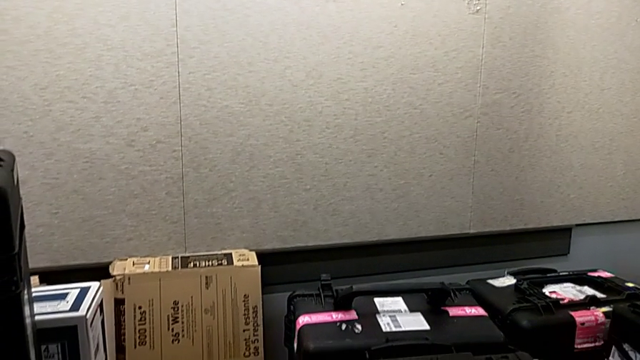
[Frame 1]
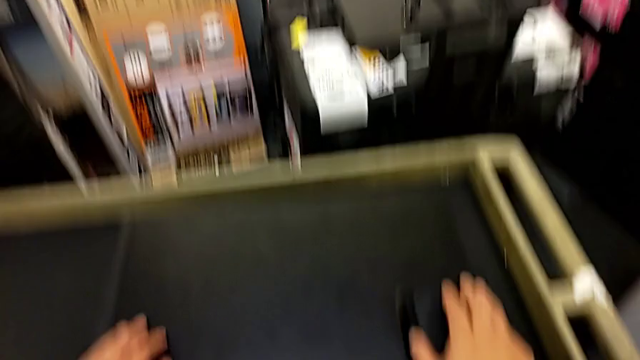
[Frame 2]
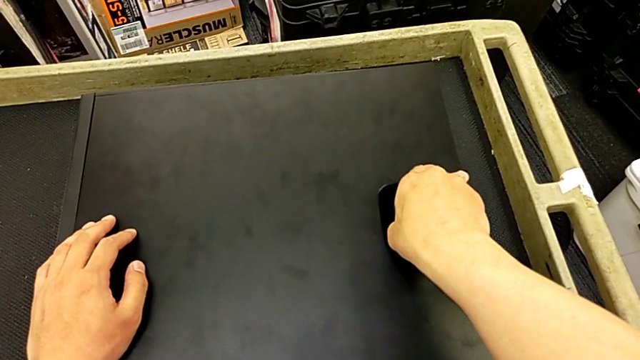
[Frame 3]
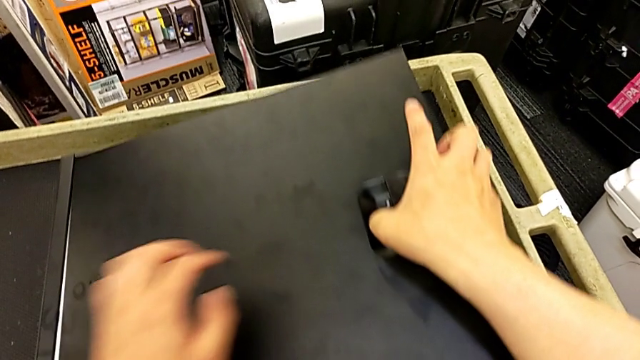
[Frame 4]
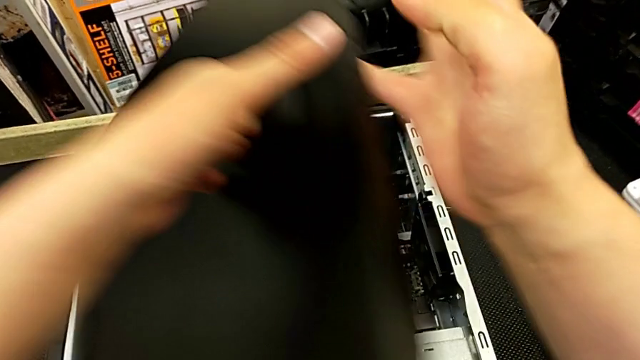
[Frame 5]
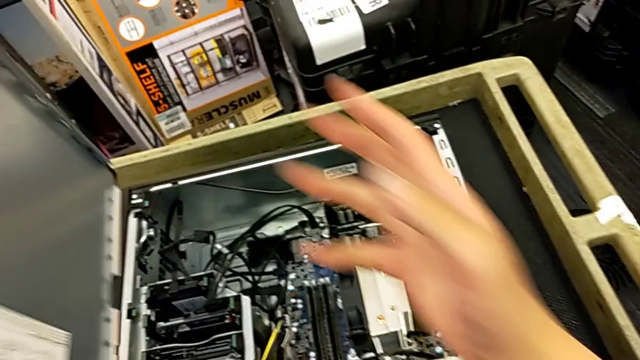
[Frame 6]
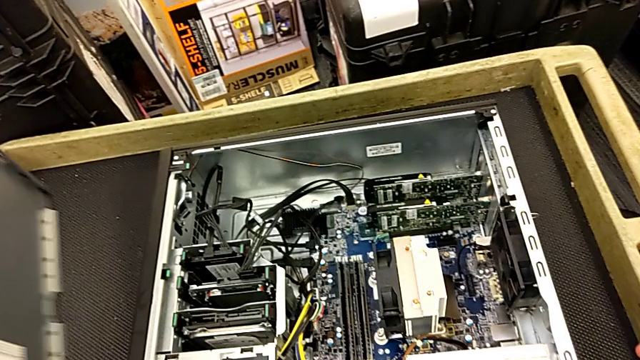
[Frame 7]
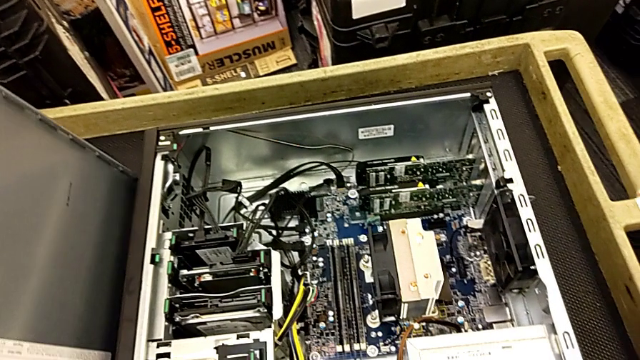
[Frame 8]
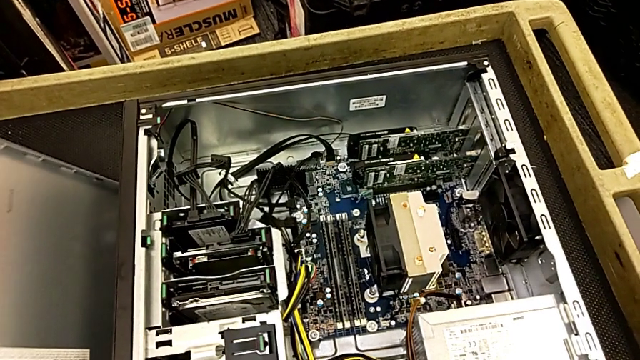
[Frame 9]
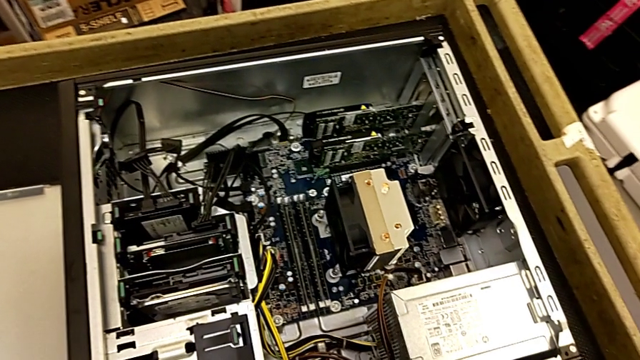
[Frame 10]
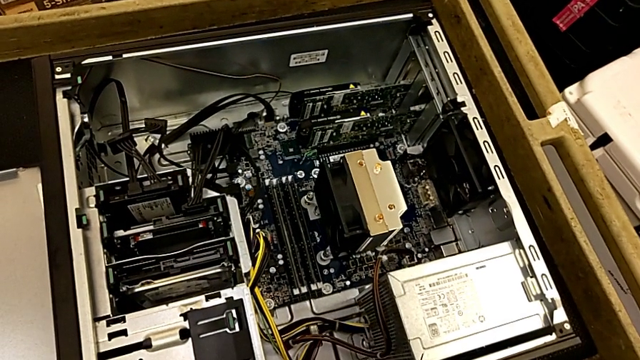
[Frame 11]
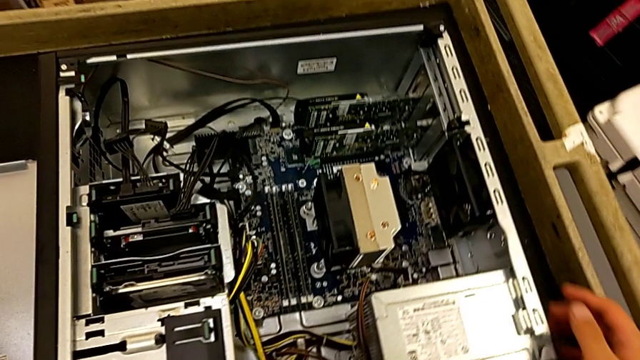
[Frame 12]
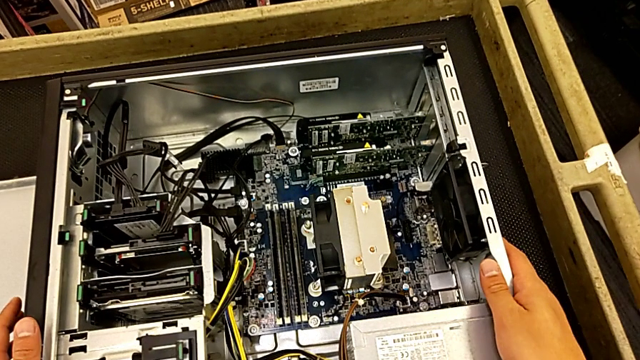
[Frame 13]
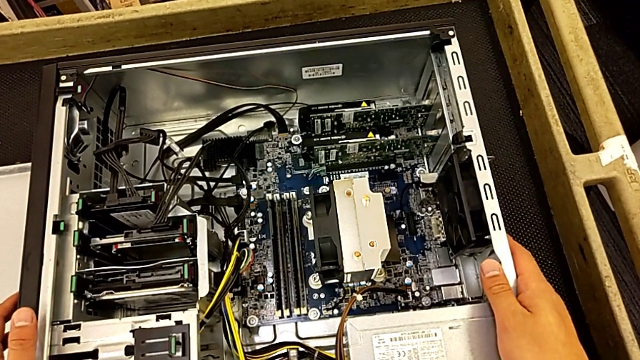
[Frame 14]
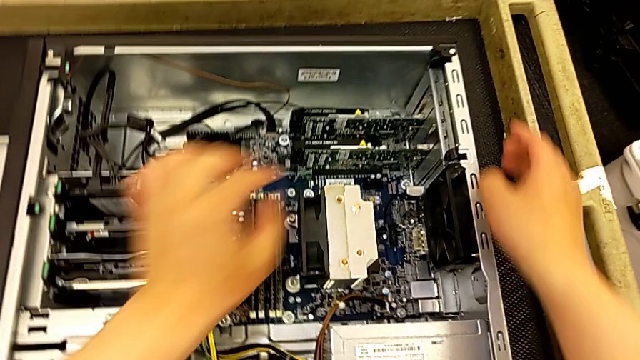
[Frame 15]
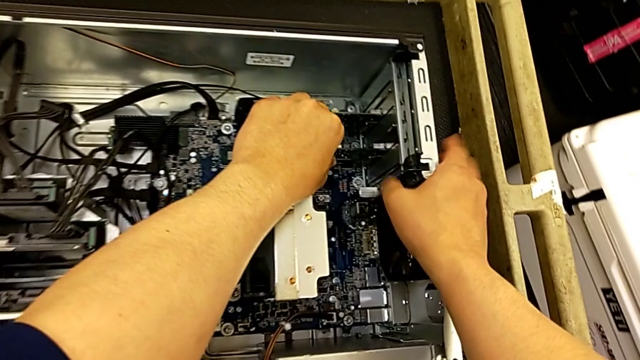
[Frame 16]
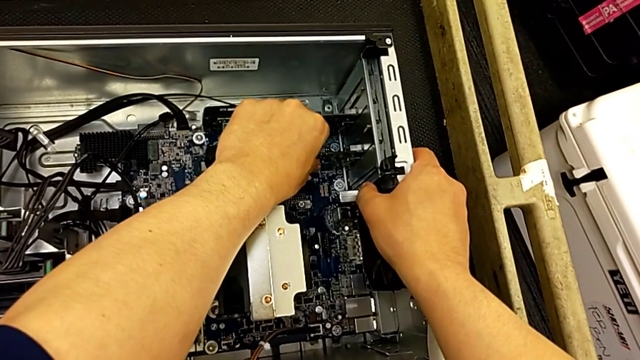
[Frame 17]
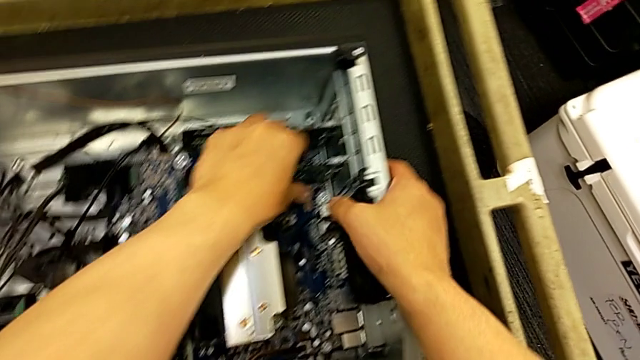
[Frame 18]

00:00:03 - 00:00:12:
The camera wearer is changing the graphics cards. They open the cover, place it and wrongly pull the graphic card.

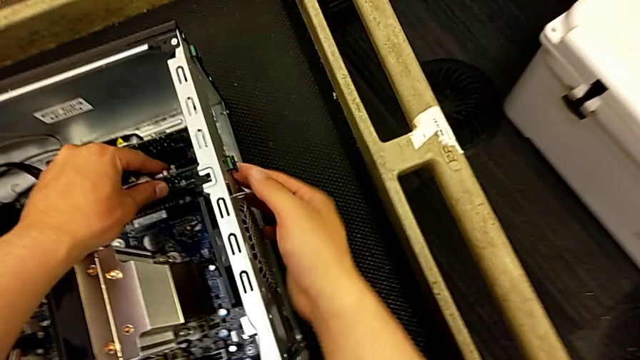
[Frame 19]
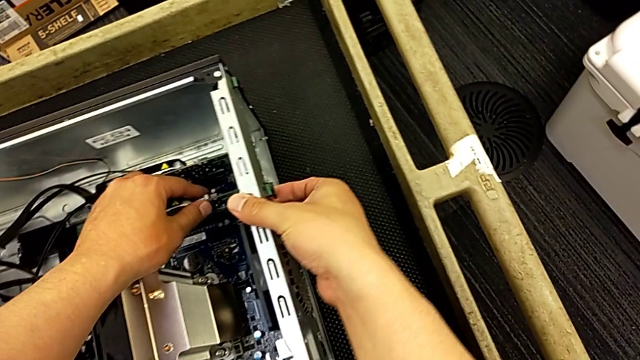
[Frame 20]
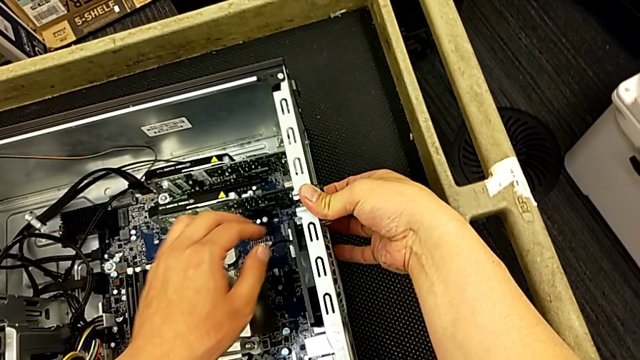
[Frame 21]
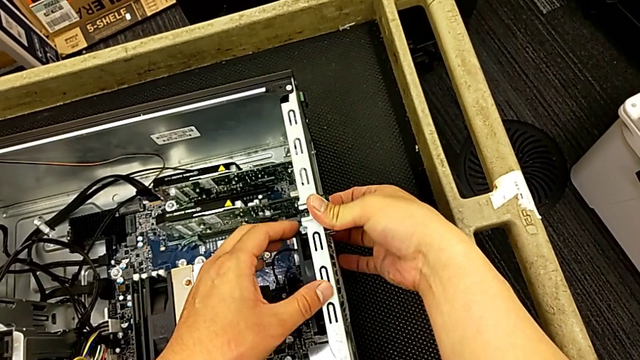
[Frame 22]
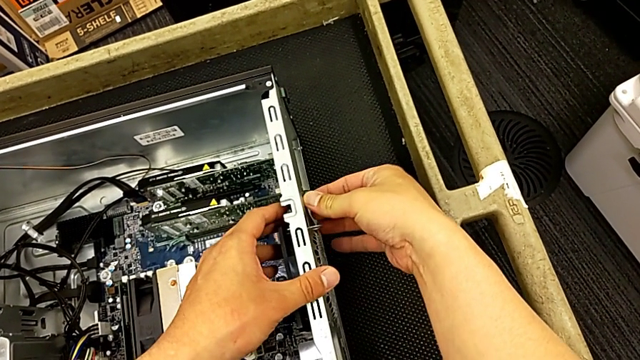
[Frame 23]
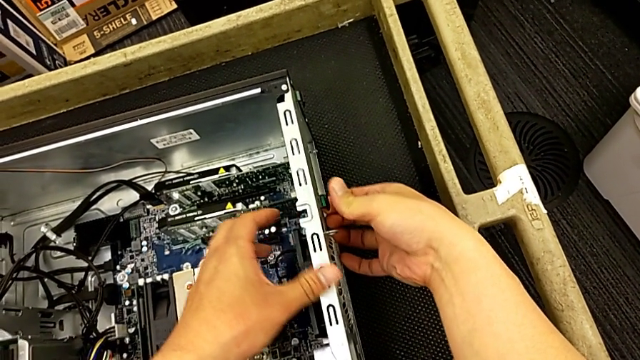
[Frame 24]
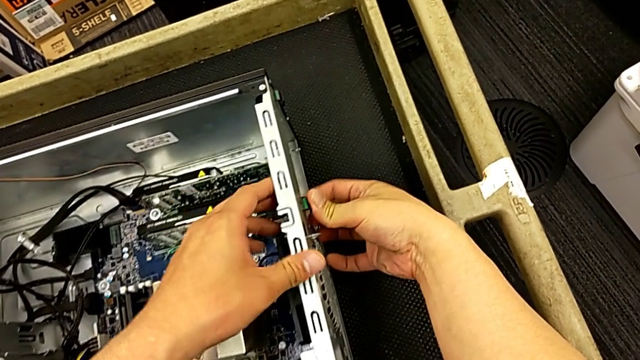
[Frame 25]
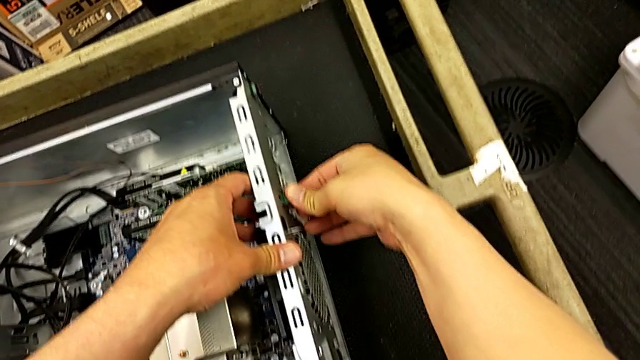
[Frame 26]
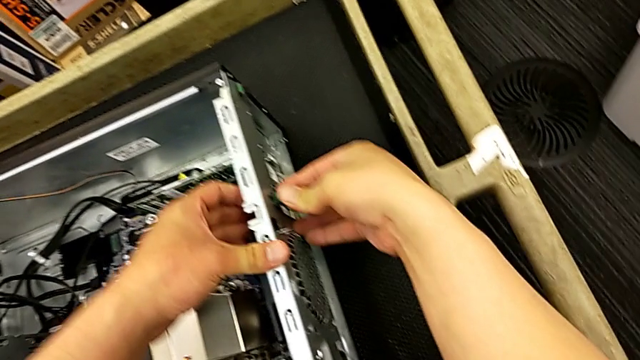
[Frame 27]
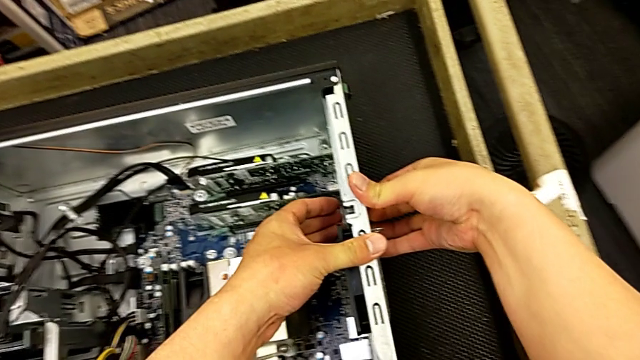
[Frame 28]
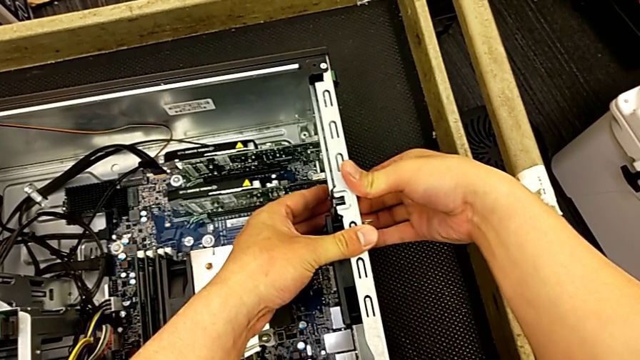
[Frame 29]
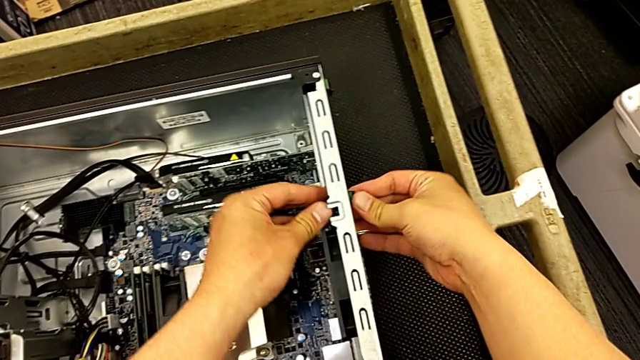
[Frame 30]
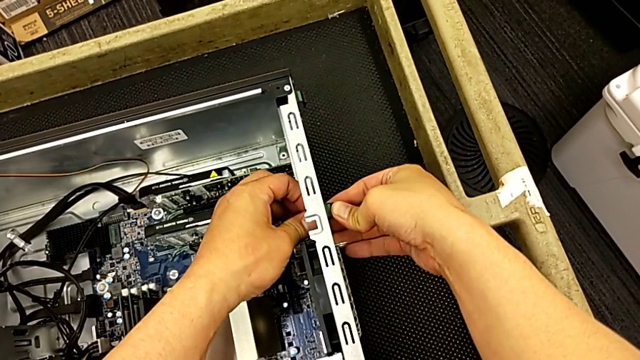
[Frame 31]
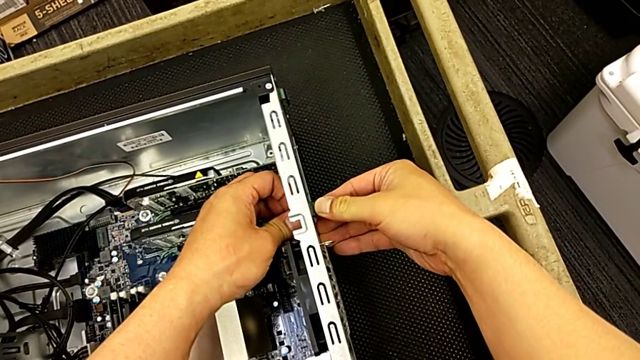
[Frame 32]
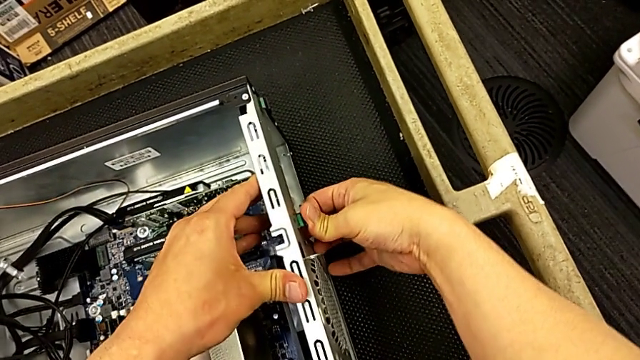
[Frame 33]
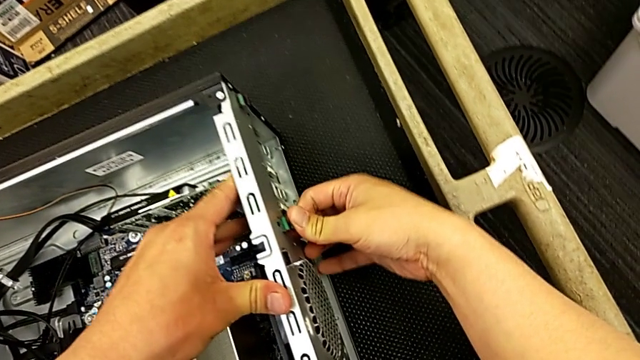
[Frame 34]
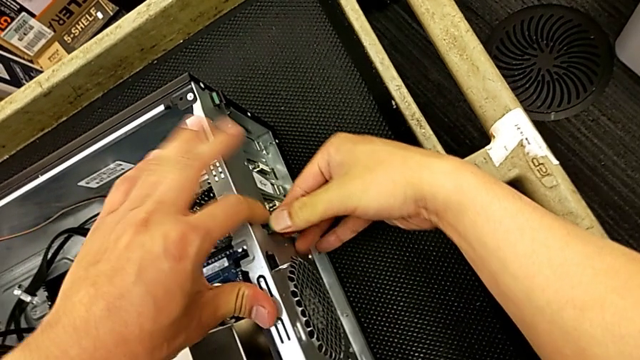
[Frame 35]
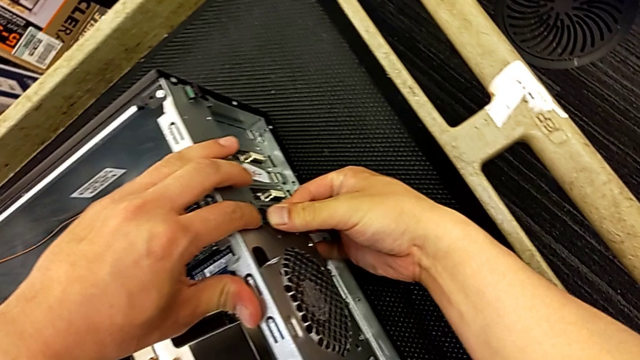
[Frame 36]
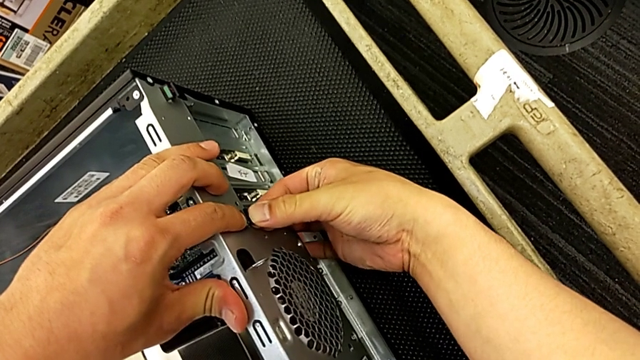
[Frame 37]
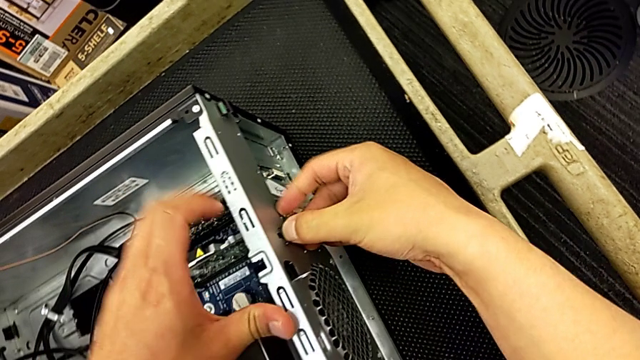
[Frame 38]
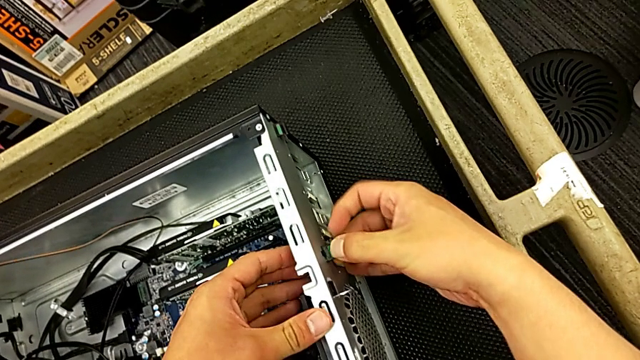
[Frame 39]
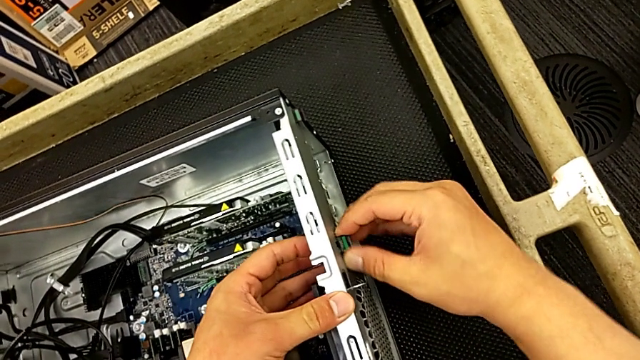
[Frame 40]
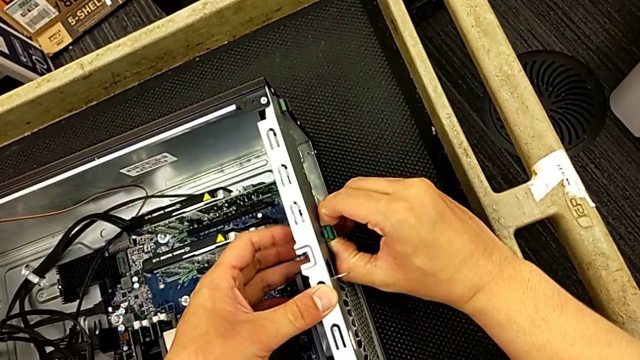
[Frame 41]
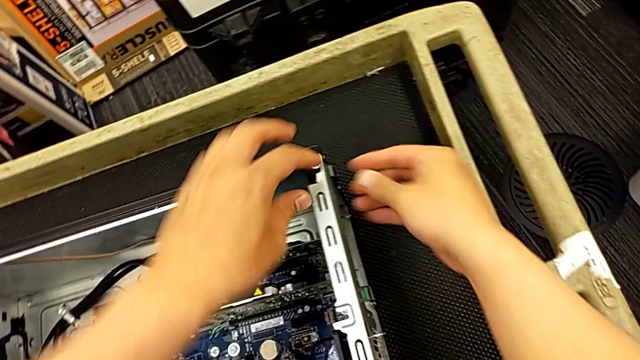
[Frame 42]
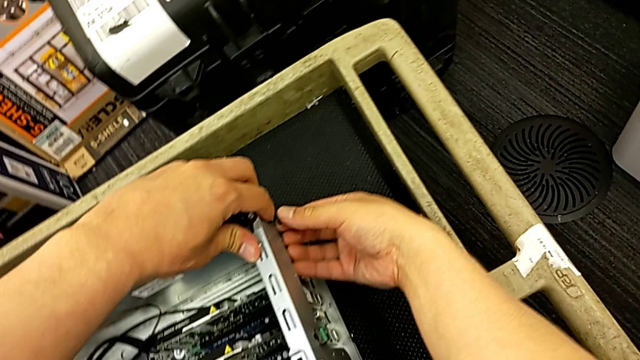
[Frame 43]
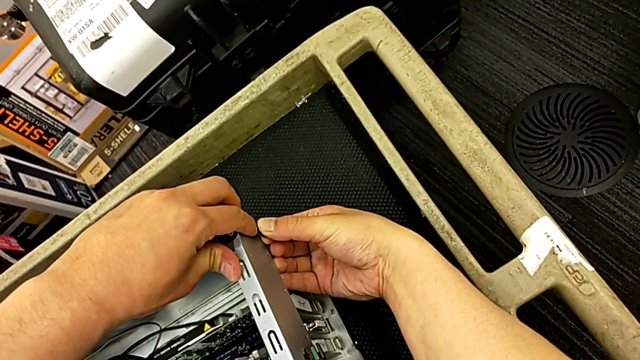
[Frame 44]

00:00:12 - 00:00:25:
The camera wearer is changing the graphics cards. They unlock the first computer tab and begin to unlock the second computer tab.
